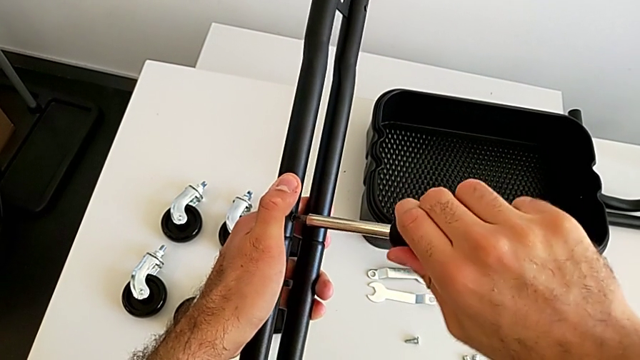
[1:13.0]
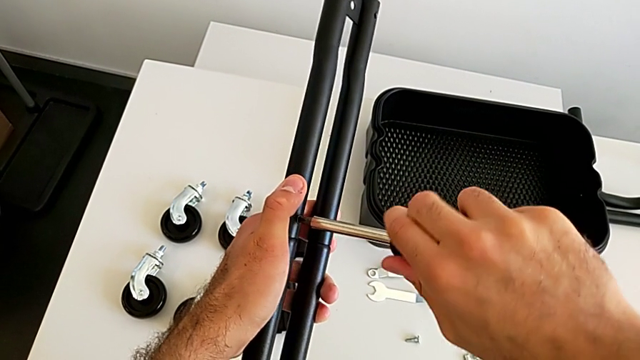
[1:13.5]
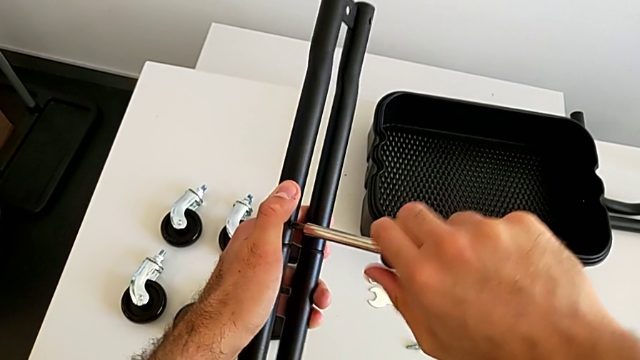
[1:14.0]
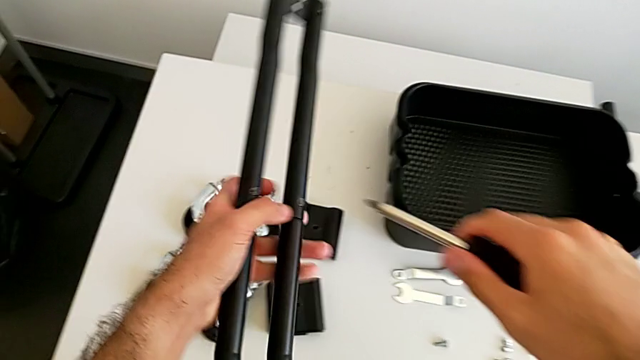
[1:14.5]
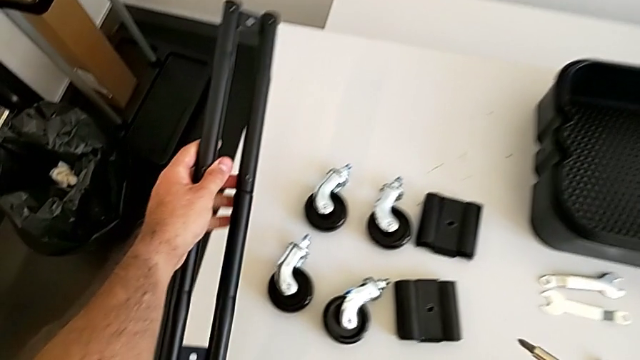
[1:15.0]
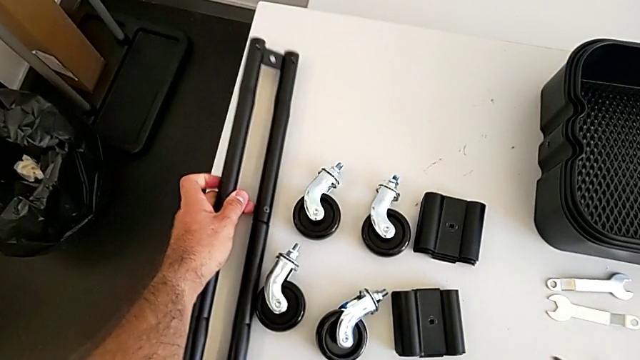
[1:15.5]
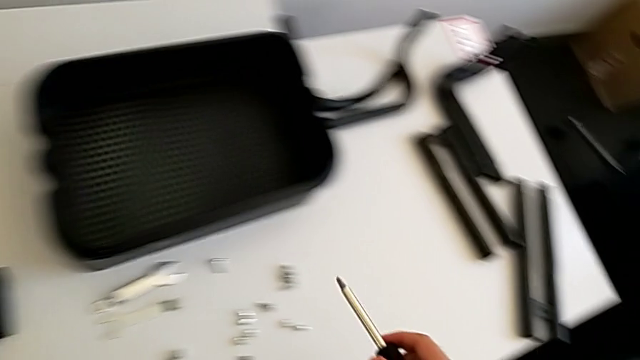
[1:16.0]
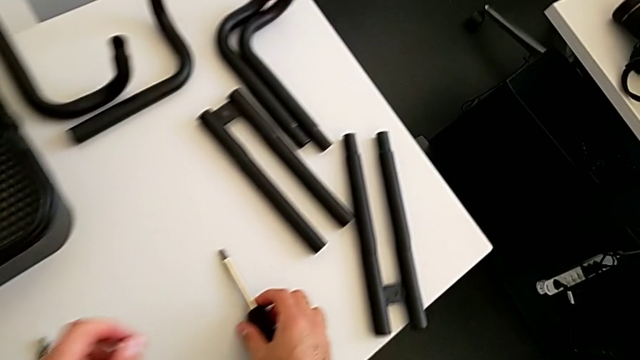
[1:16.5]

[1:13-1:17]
The camera wearer is assembling the first sidebars. They rotate the black screwdriver, place the black leg and place the black screwdriver.

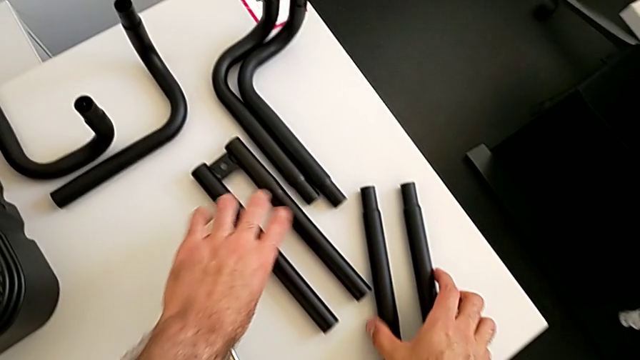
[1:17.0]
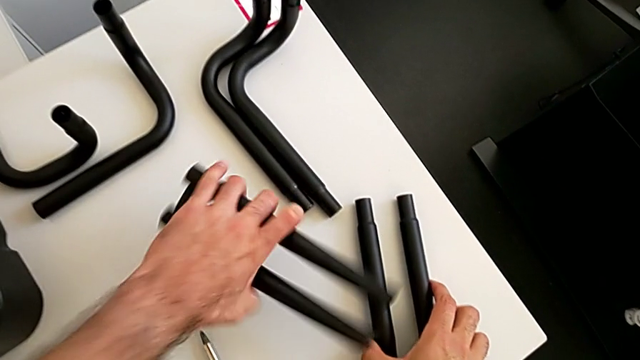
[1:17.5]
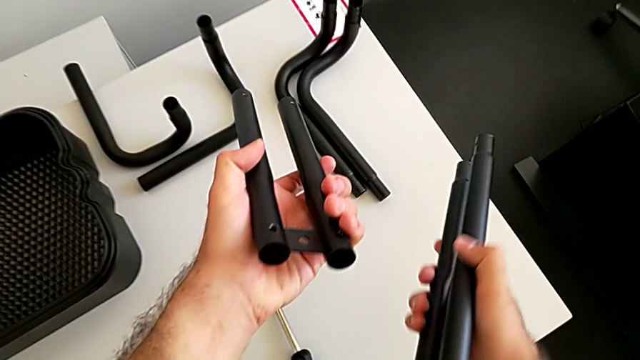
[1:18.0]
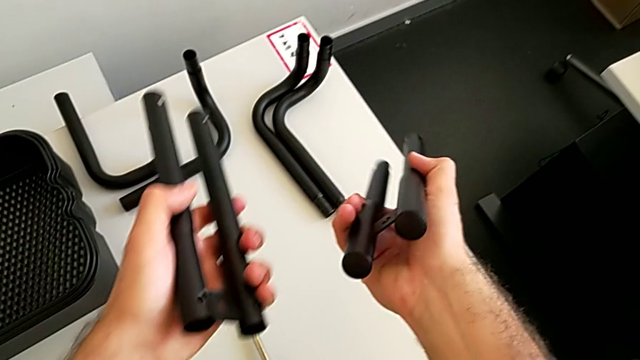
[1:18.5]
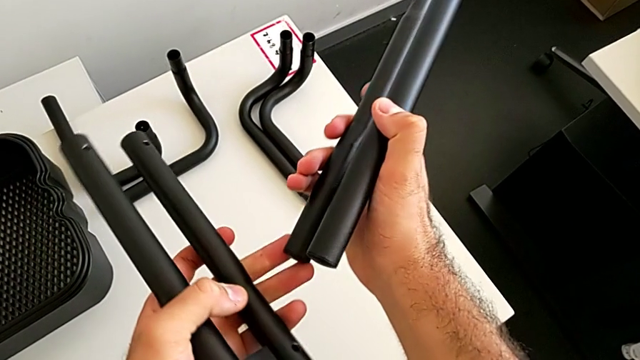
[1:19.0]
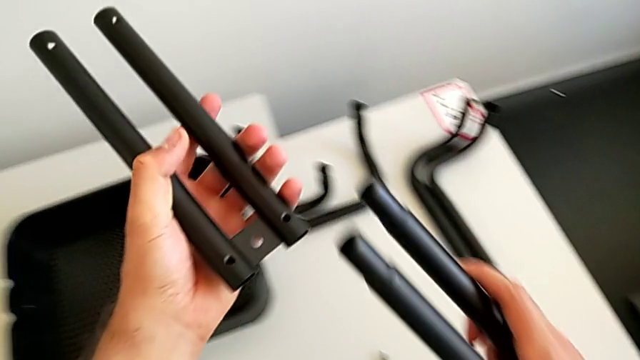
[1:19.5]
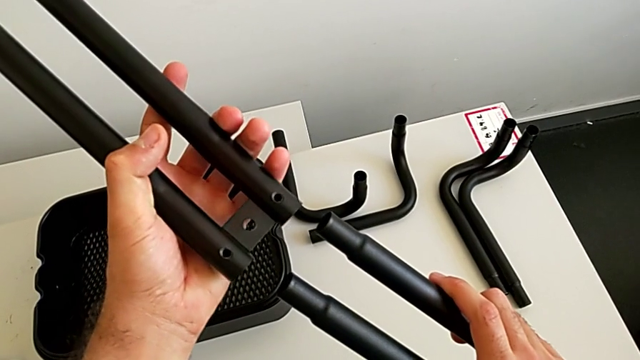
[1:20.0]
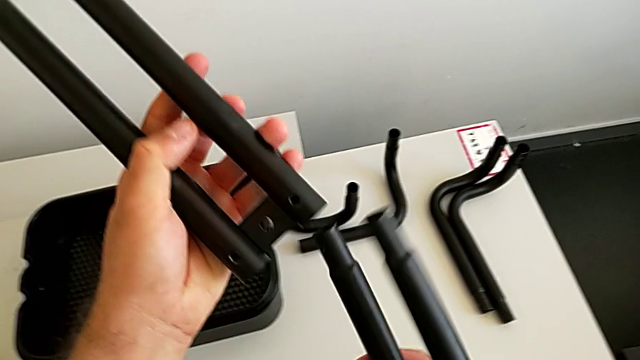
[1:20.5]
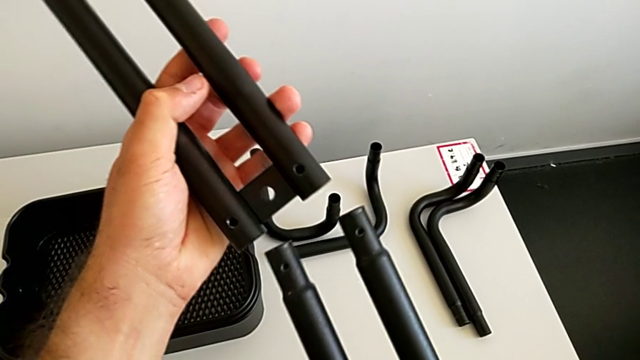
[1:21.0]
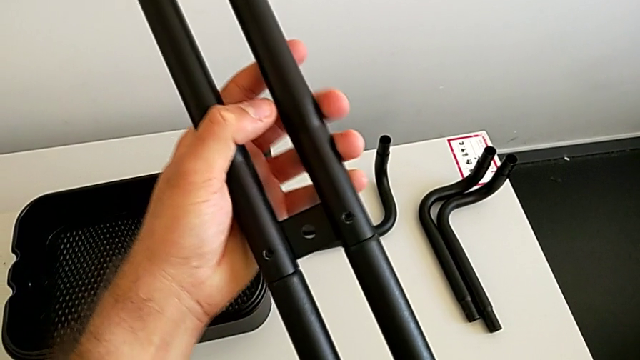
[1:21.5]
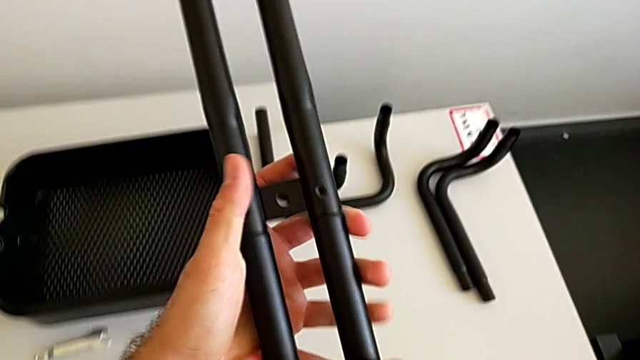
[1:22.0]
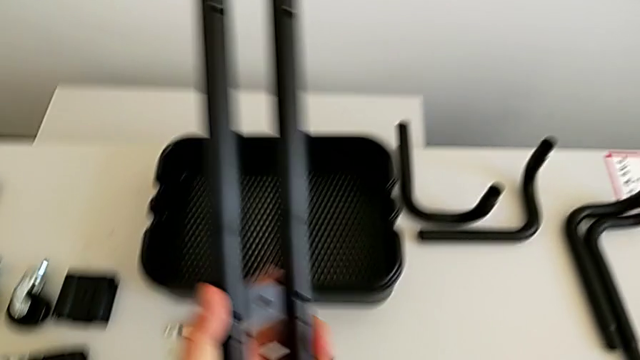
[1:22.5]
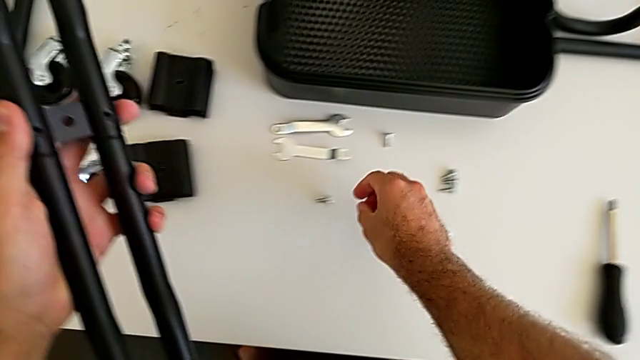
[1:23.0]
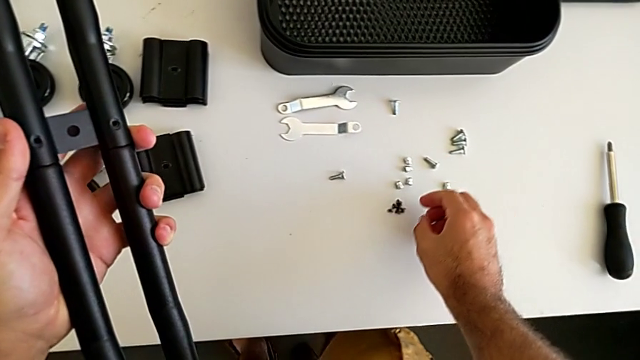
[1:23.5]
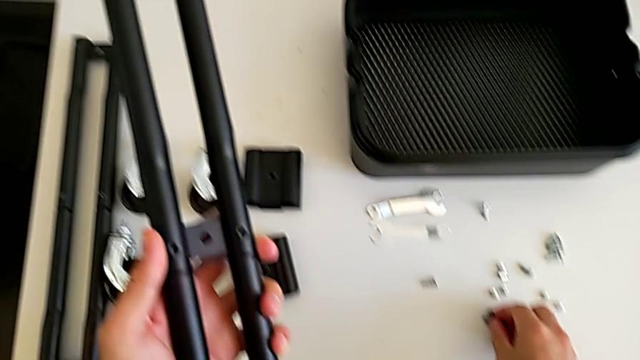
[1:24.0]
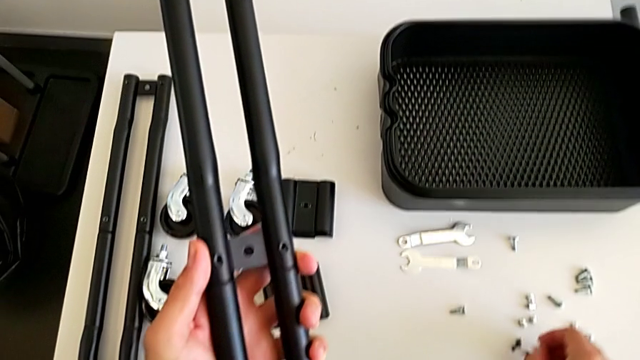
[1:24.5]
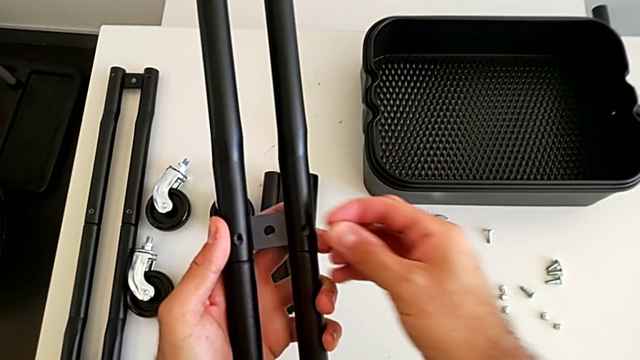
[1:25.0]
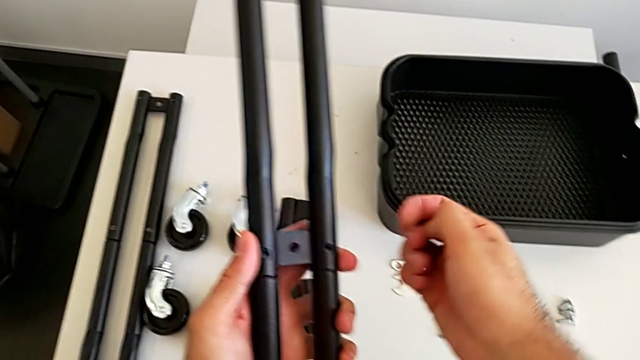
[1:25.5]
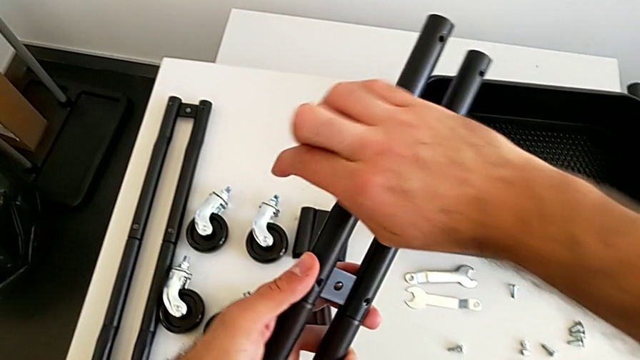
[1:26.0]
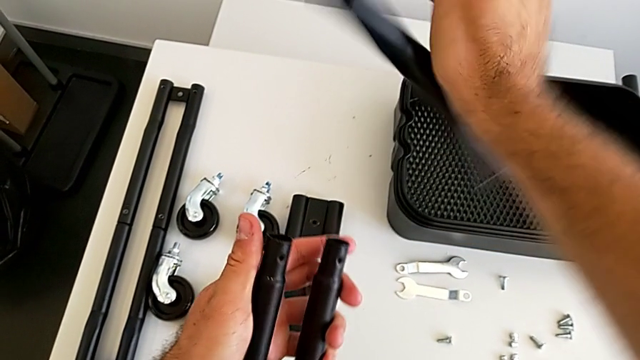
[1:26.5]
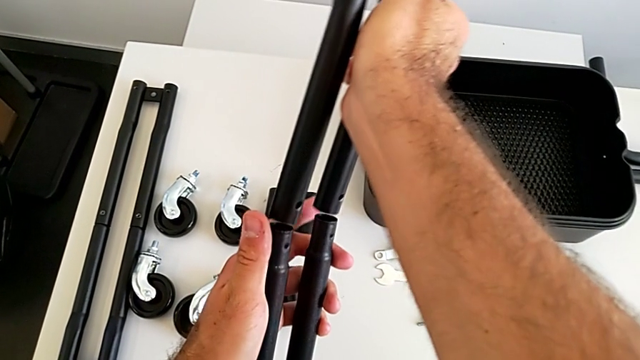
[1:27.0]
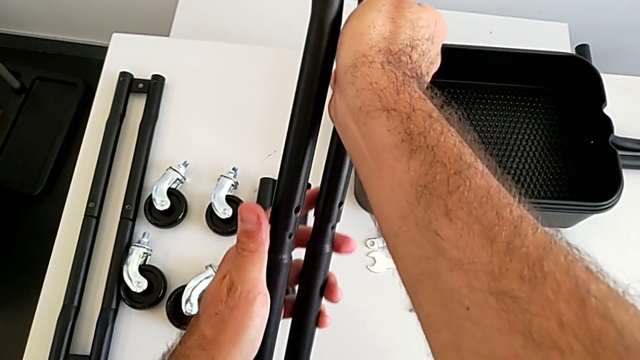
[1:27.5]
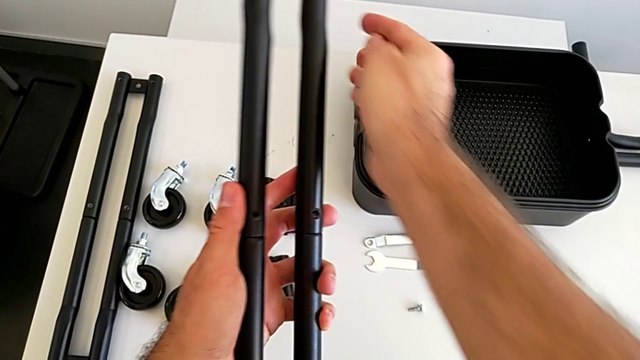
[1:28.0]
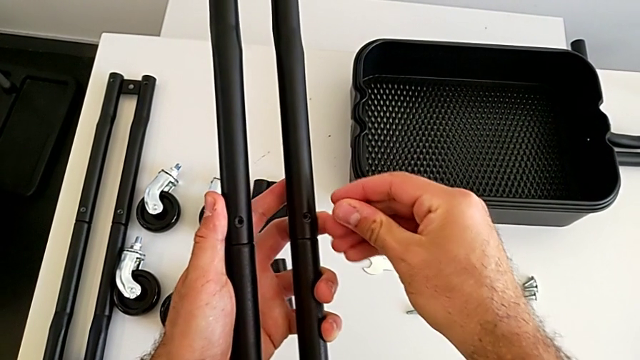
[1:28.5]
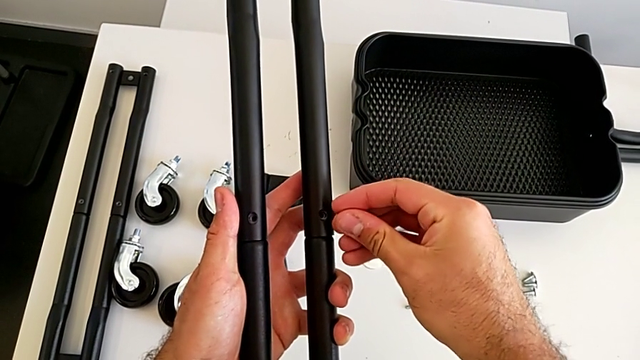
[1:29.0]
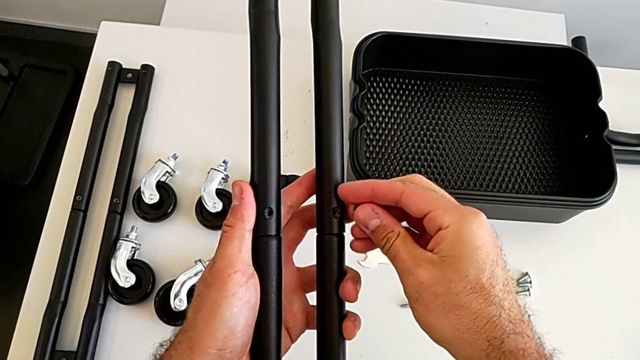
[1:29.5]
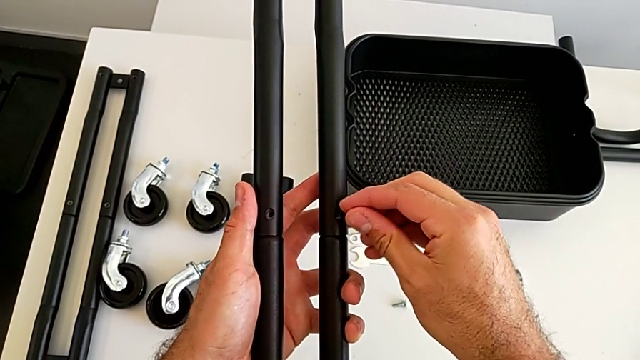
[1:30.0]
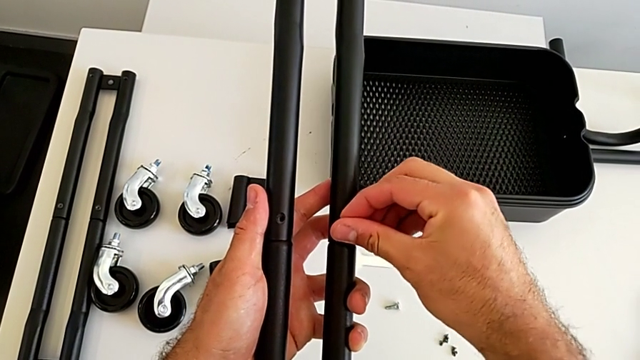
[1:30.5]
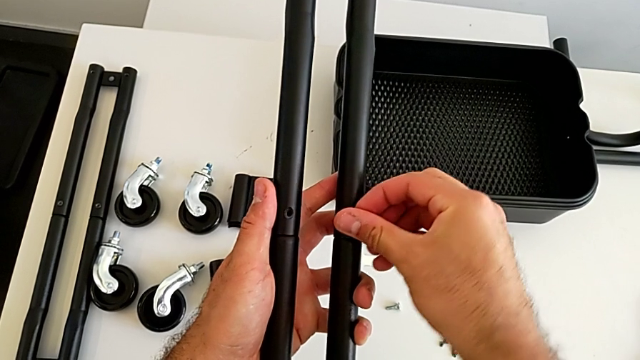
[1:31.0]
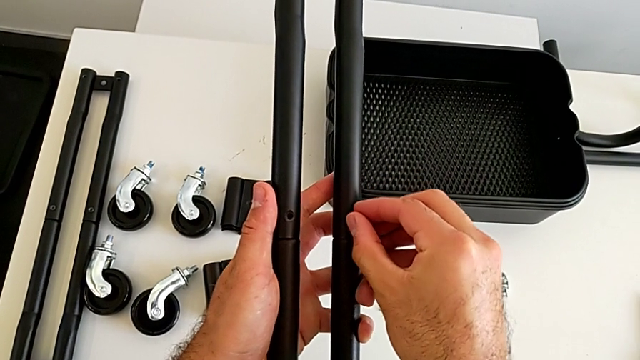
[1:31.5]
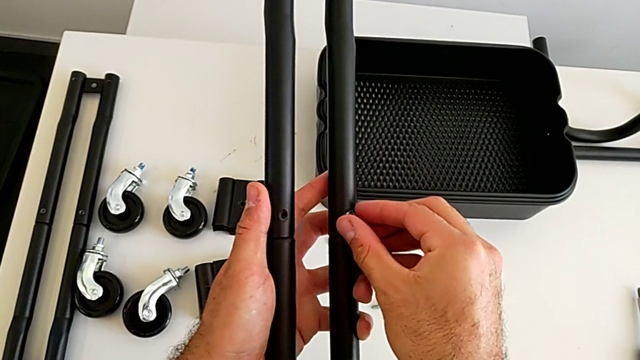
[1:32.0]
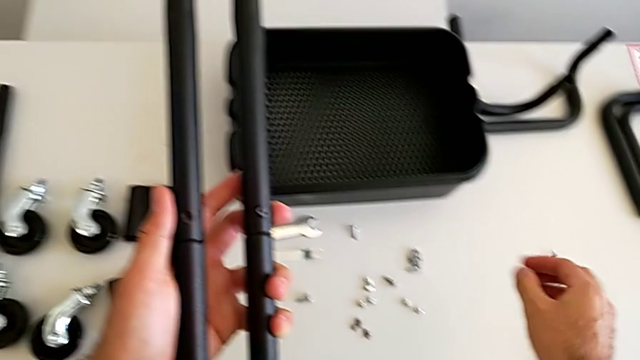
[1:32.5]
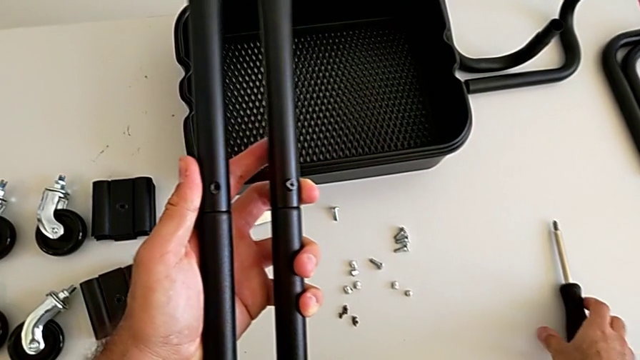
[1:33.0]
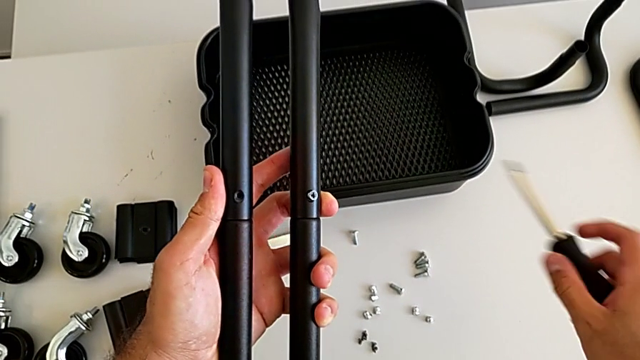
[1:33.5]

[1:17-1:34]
The camera wearer is assembling the second sidebar using a screw. They grab the black leg, assemble it, wrongly grab the screw, flip the top leg, assemble the two legs, insert the third screw and grab the black screwdriver.
